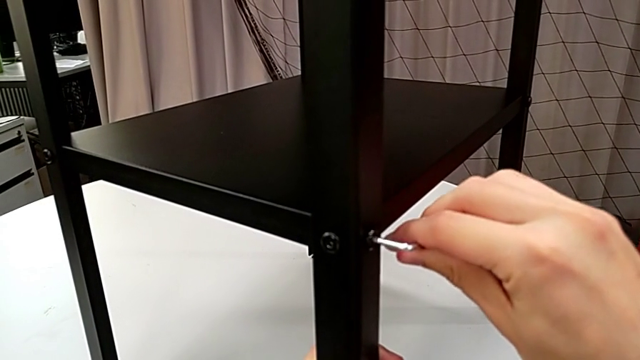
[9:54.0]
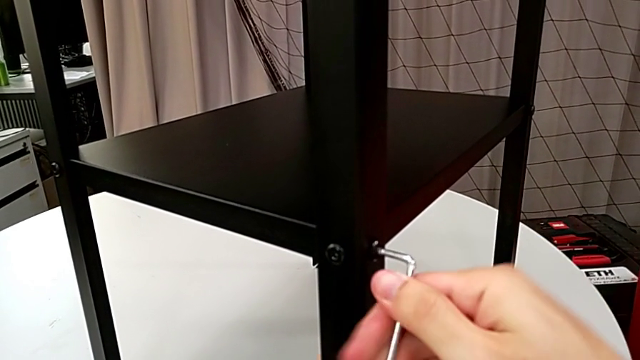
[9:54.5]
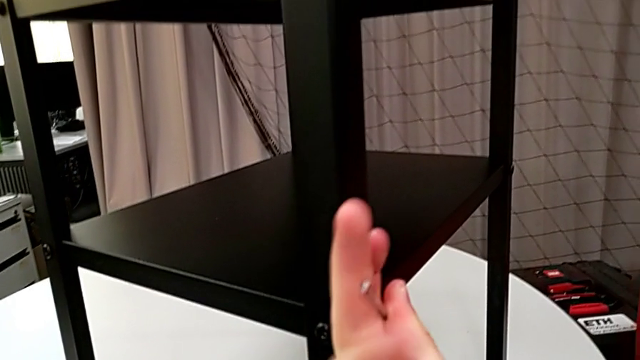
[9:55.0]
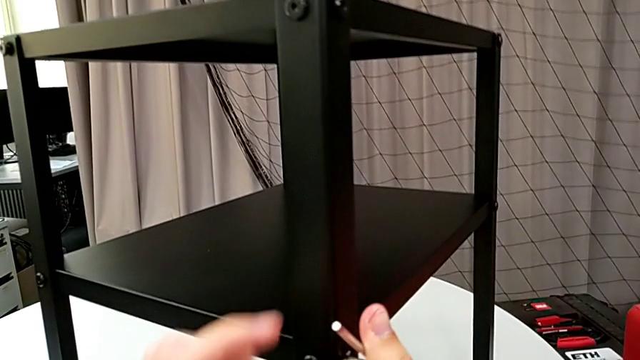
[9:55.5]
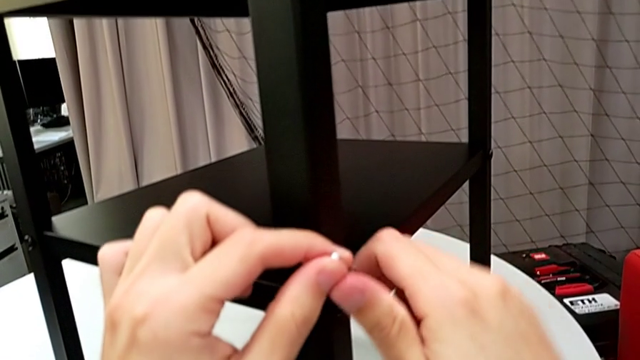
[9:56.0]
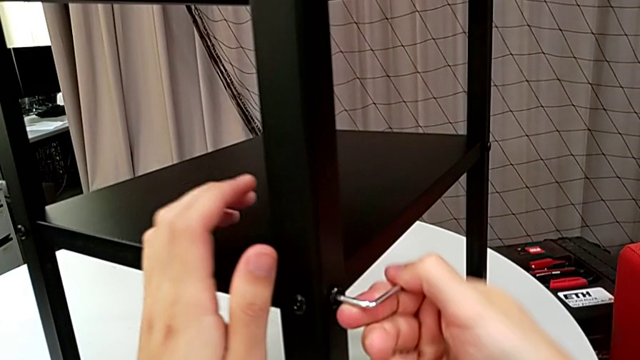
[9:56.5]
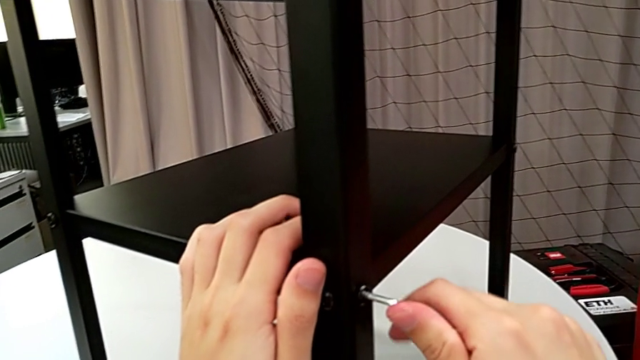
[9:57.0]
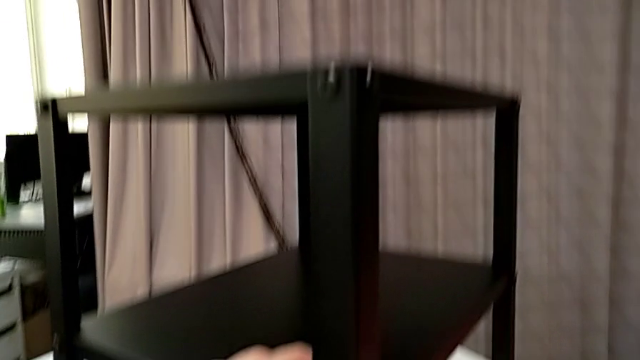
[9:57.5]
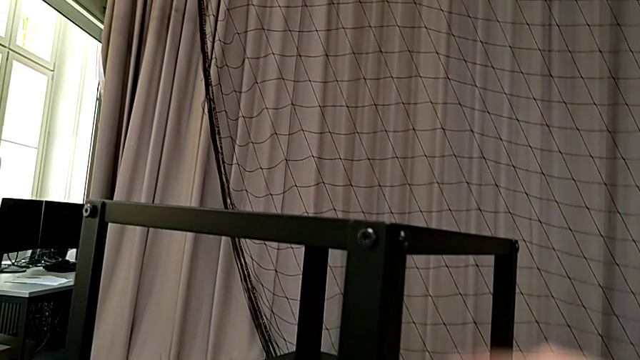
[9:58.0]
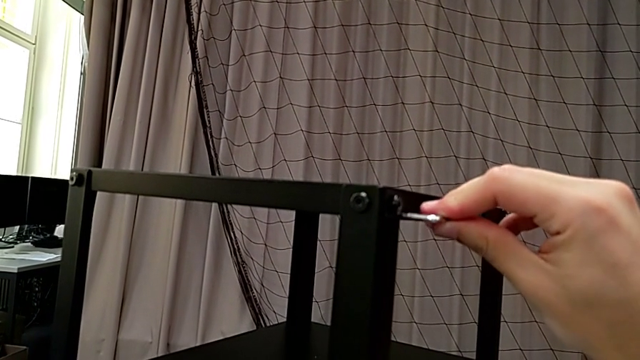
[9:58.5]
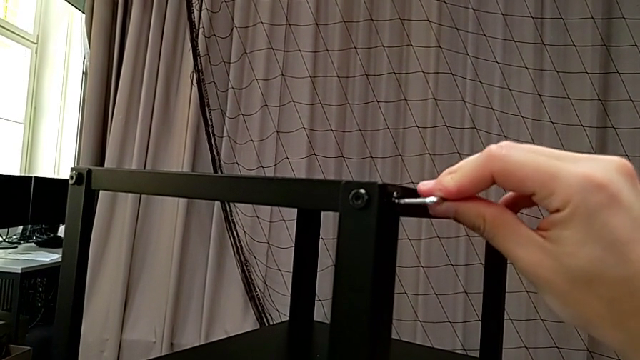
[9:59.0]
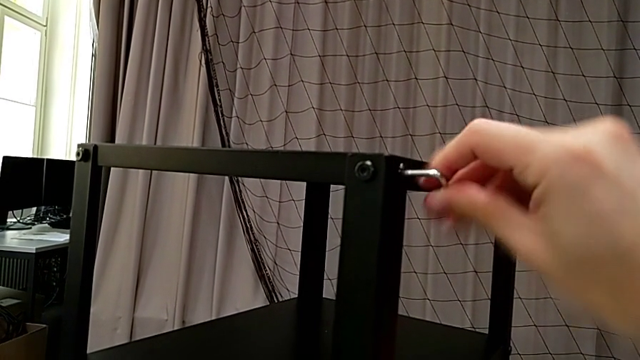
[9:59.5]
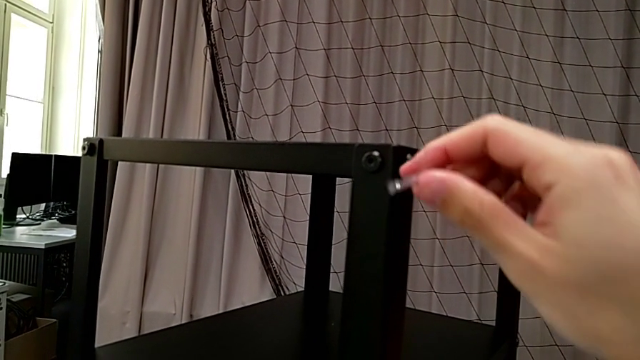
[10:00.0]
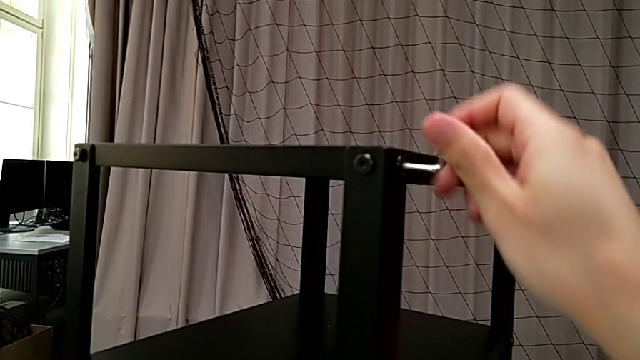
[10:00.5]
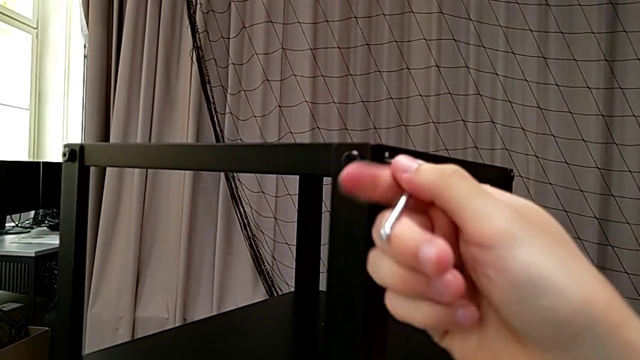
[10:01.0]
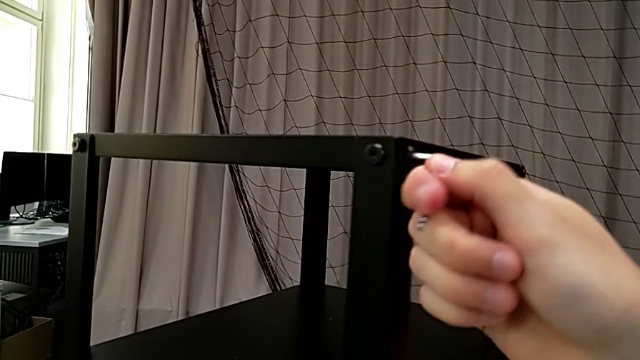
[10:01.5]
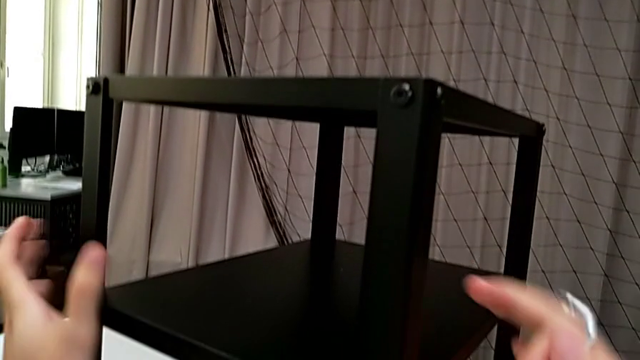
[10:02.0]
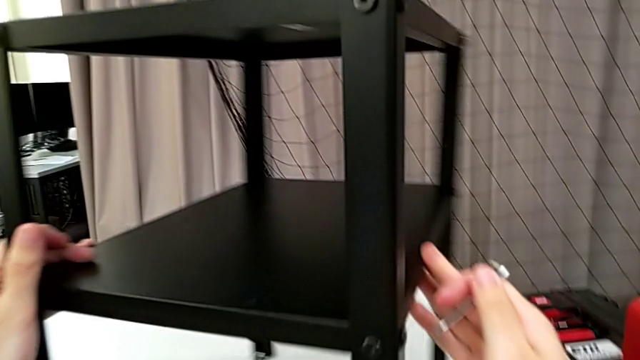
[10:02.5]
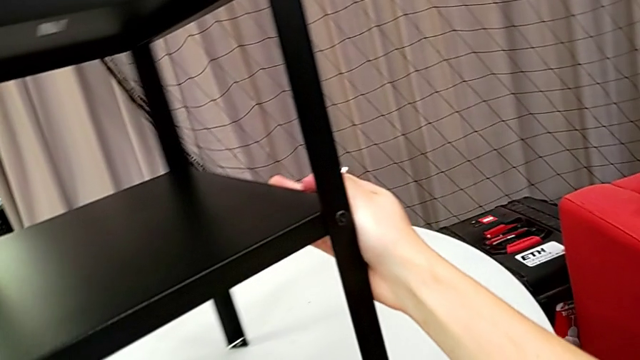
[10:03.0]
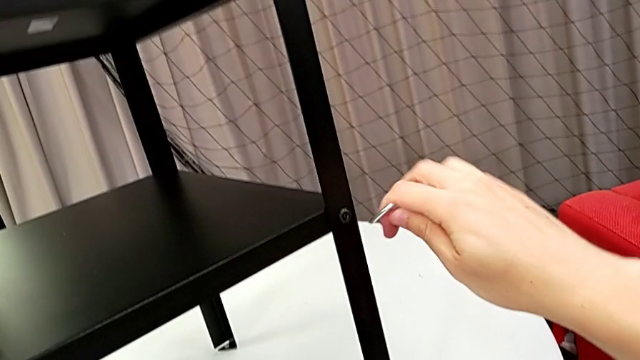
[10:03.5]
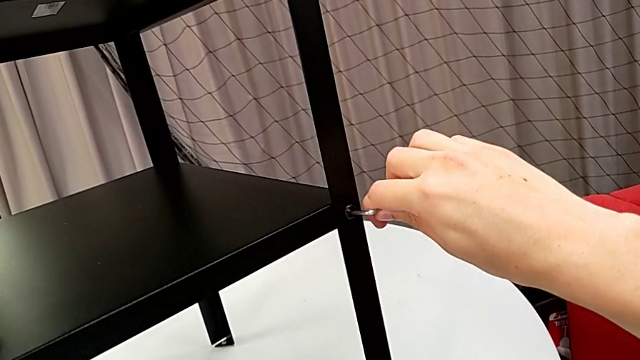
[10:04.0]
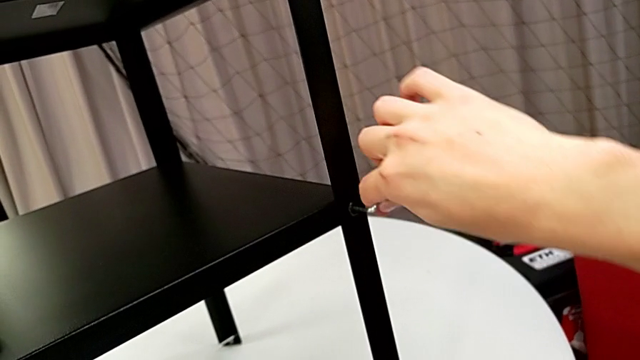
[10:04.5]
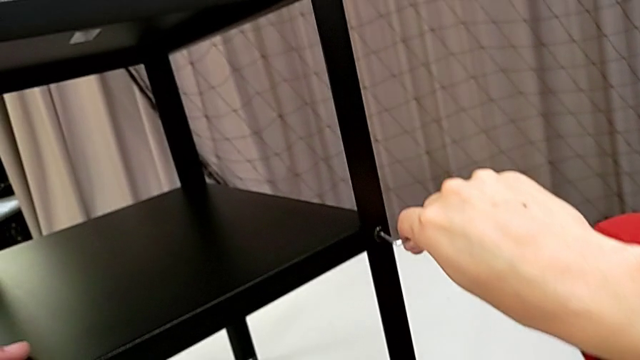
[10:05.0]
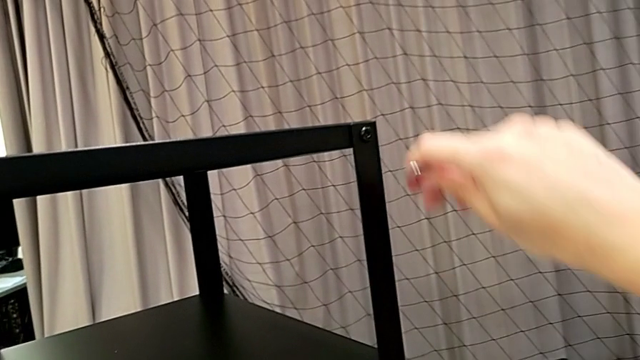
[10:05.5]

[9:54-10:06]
The camera wearer is screwing the loose screws on the right side of the table. They screw the hex socket head, withdraw the Allen wrench, insert it, screw the hex socket head, withdraw the Allen wrench, rotate the nightstand, insert the Allen wrench, screw the hex socket head, withdraw the Allen wrench and insert it.

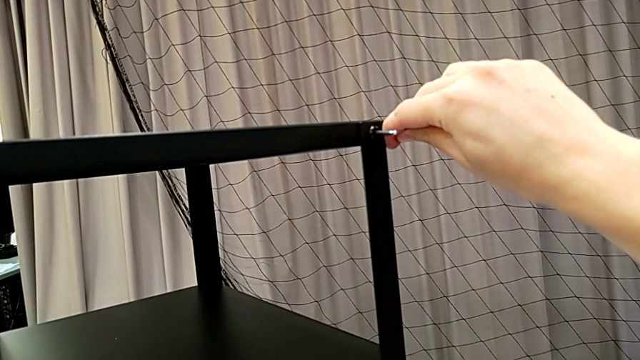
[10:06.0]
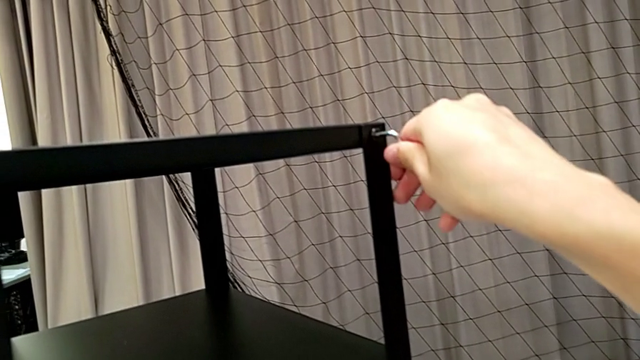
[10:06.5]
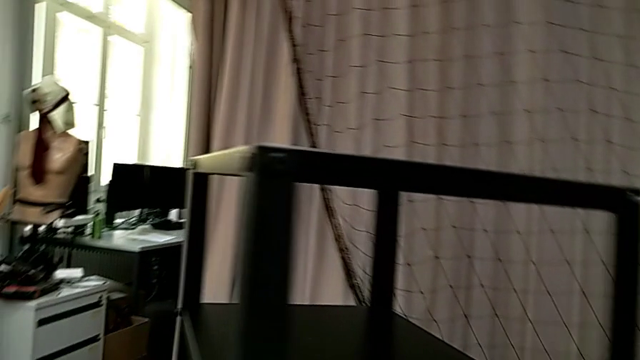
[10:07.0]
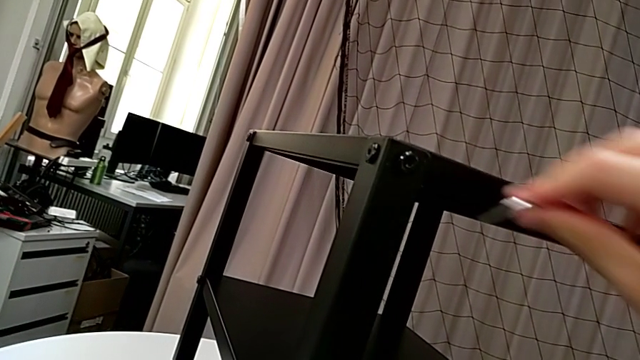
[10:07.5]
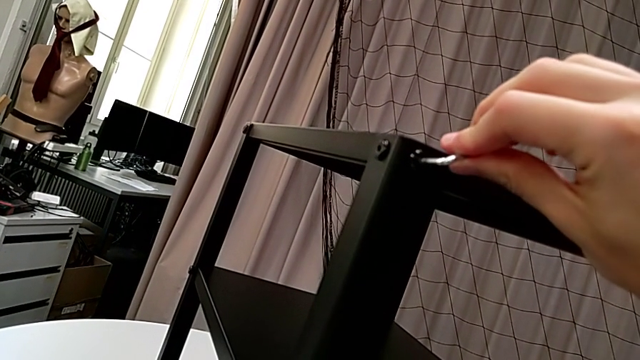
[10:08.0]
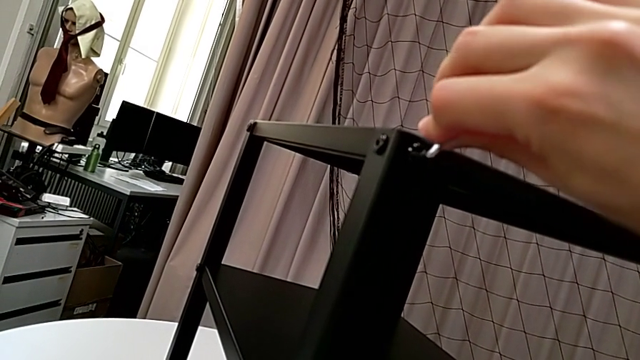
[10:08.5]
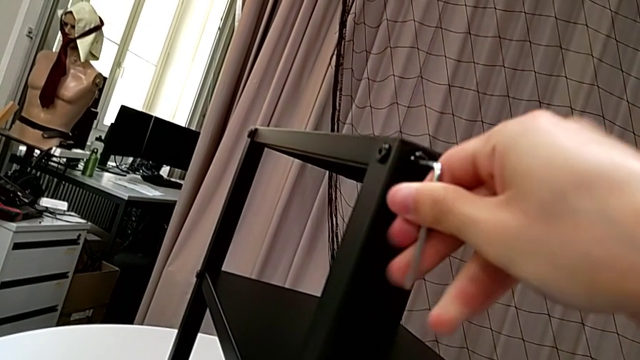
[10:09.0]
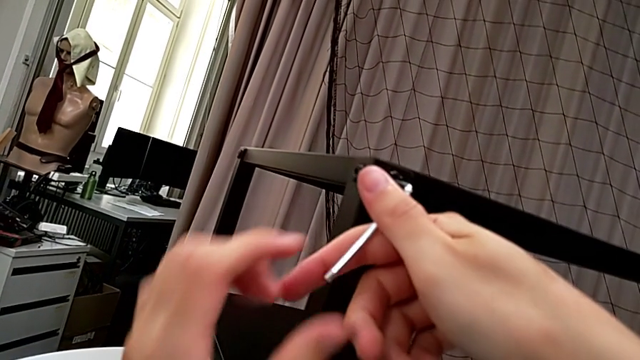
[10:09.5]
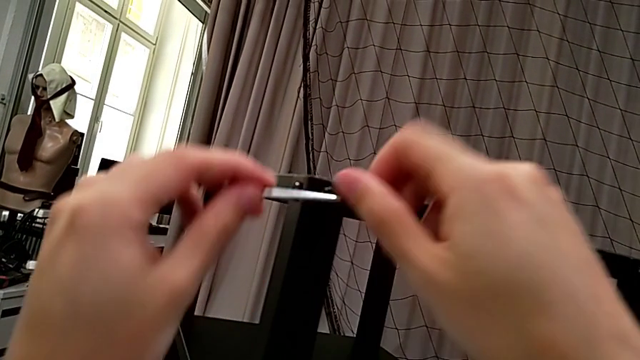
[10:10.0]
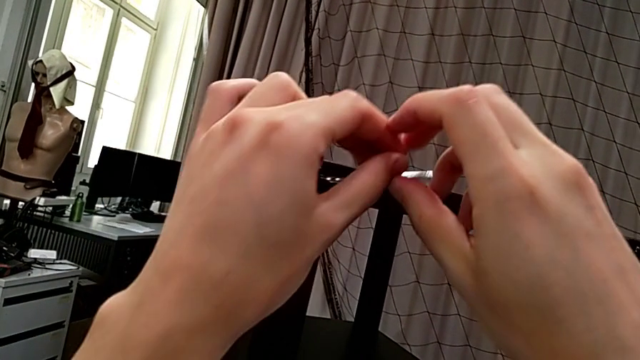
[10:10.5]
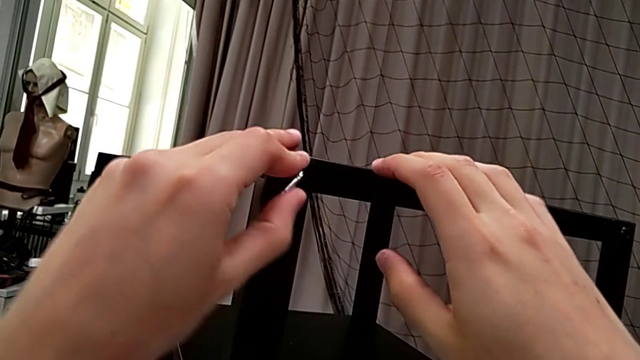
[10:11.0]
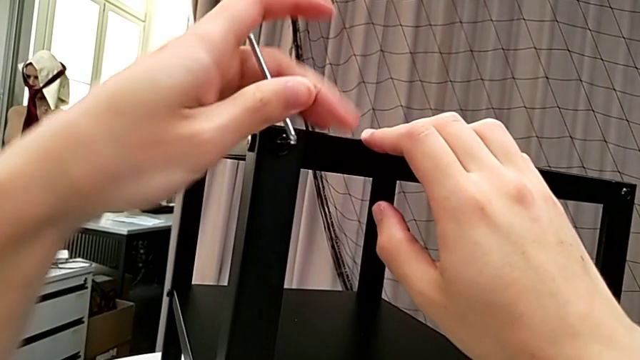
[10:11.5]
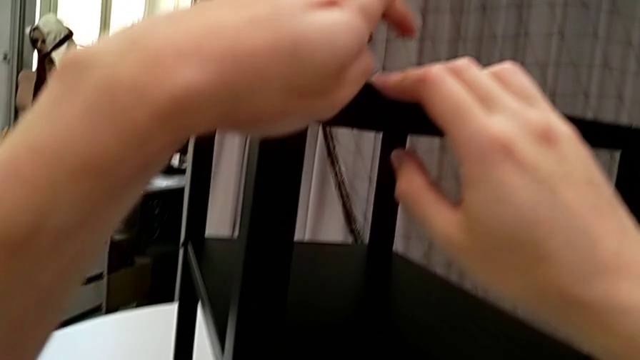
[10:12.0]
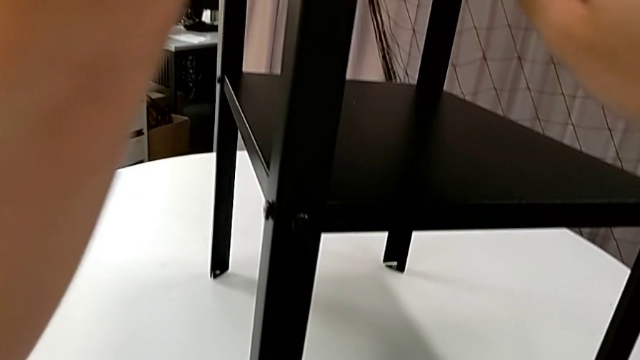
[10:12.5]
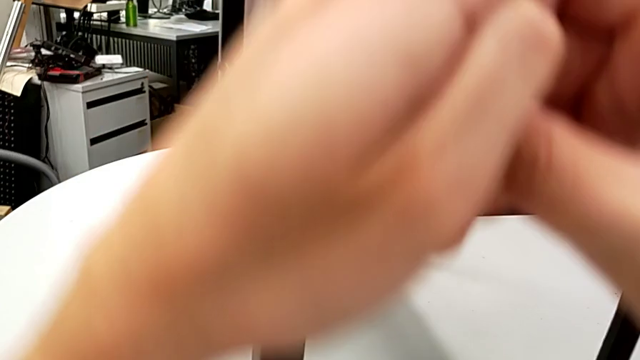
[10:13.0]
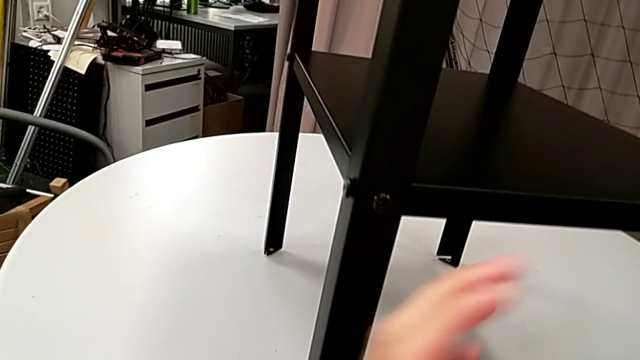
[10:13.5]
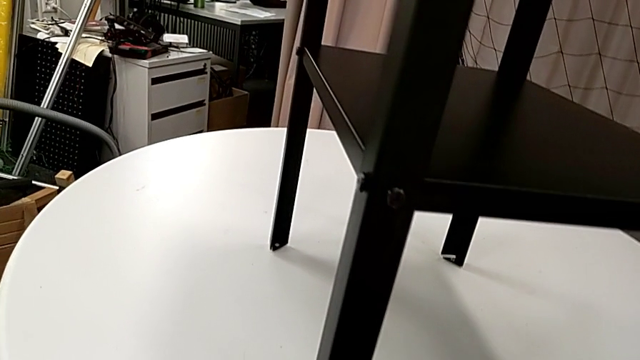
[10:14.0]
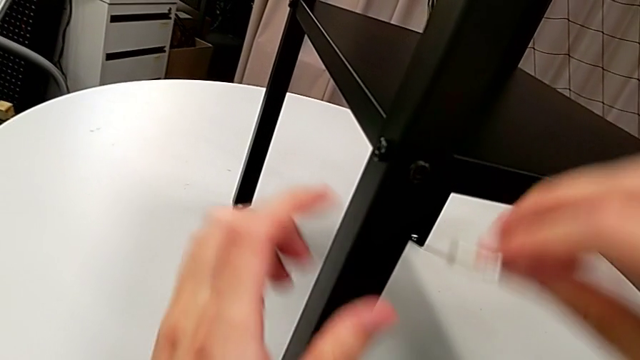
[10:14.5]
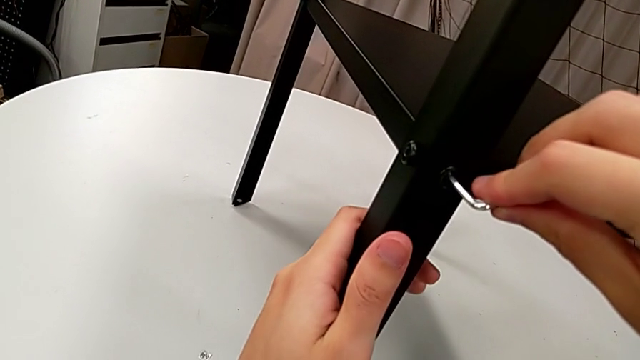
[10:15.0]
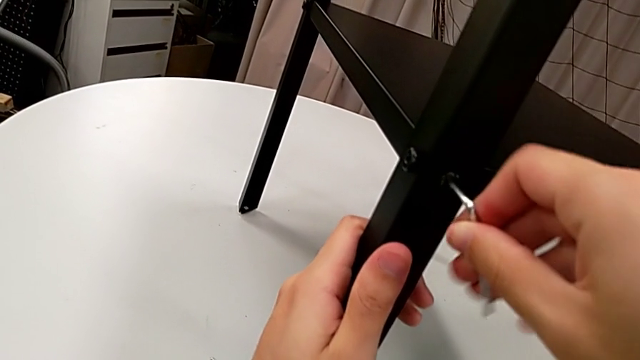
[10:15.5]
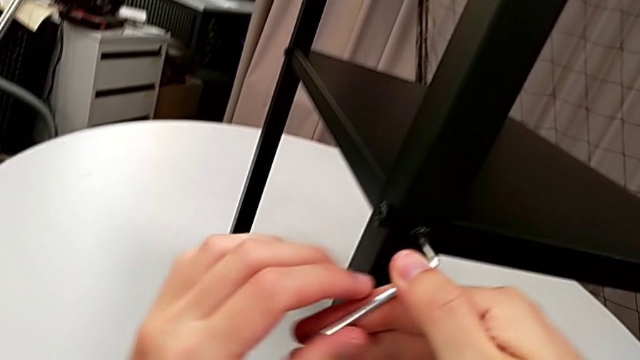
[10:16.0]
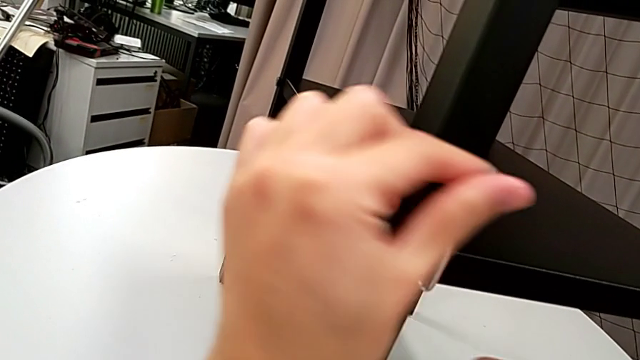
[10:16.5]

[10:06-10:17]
The camera wearer is screwing the loose screws on the right side of the table. They screw the hex socket head, withdraw the Allen wrench, insert it, screw the hex socket head, withdraw the Allen wrench, insert it and screw the hex socket head.
